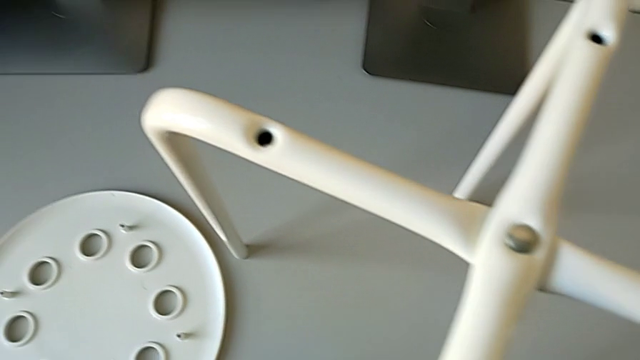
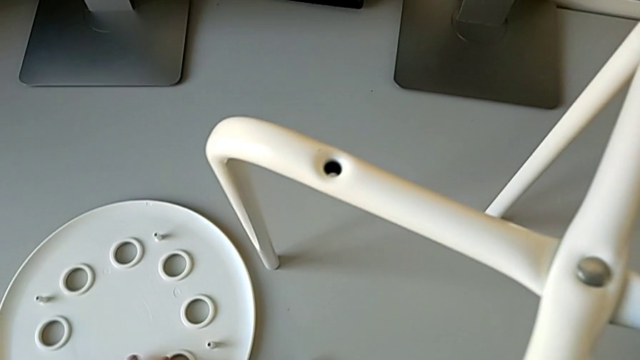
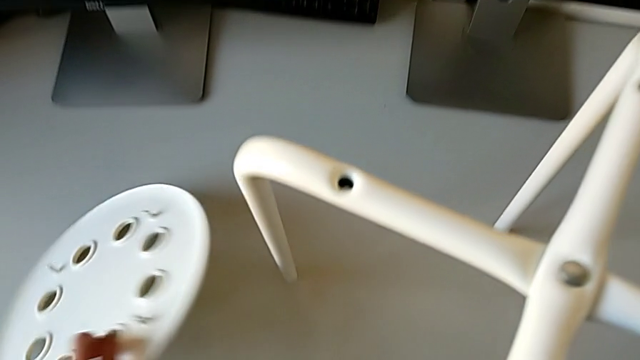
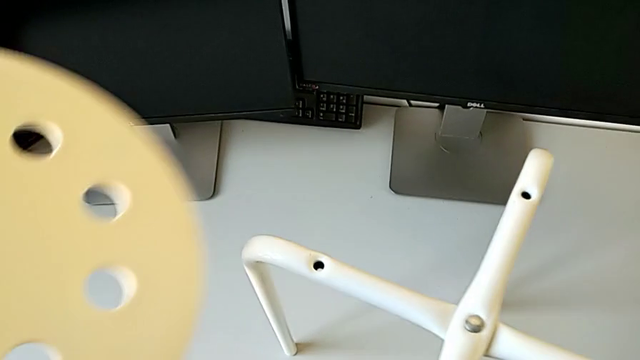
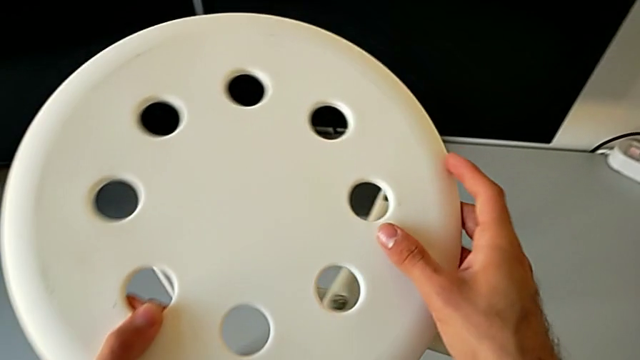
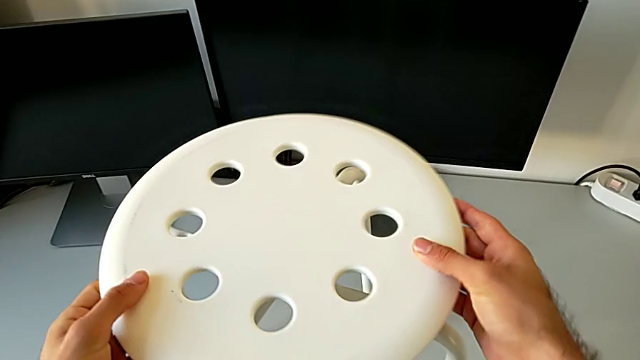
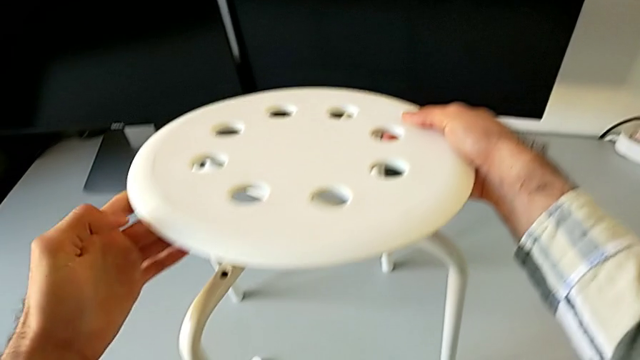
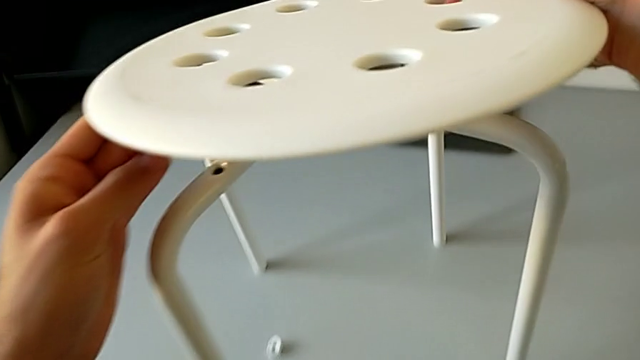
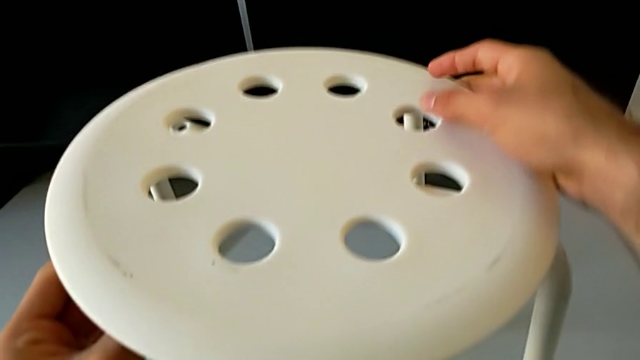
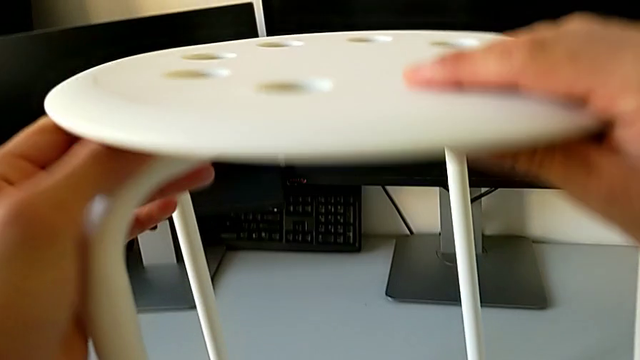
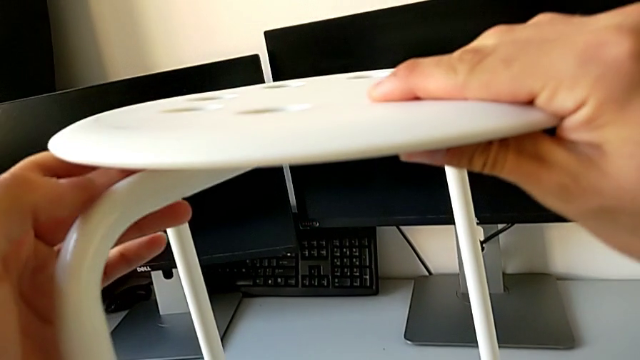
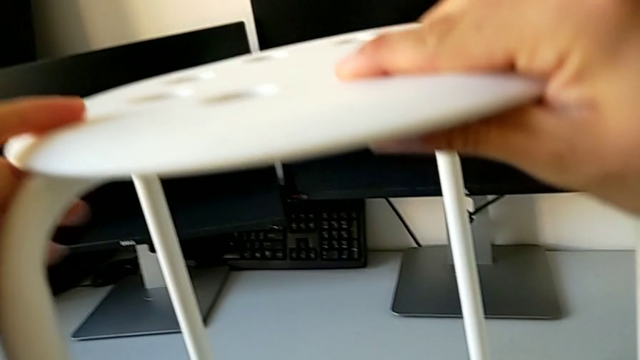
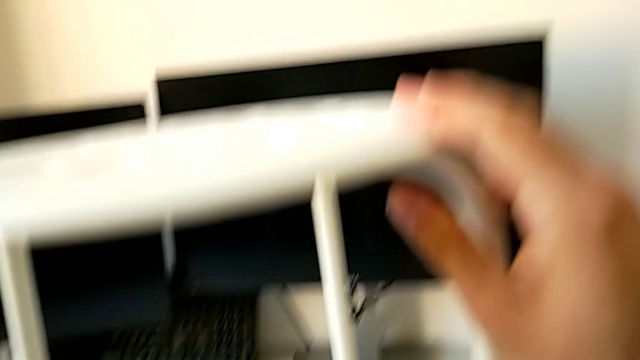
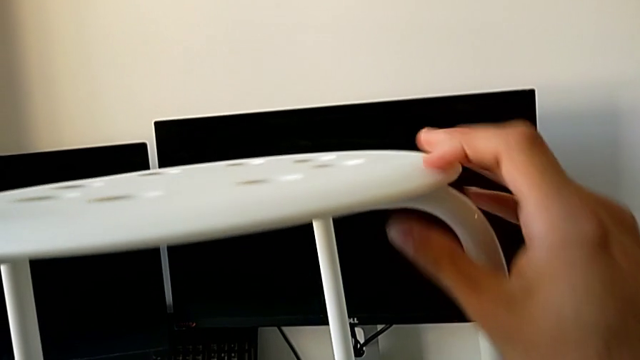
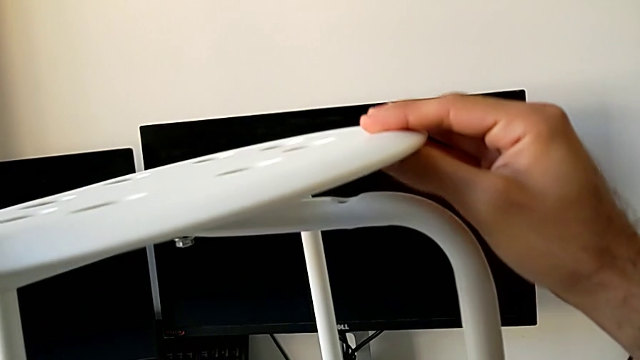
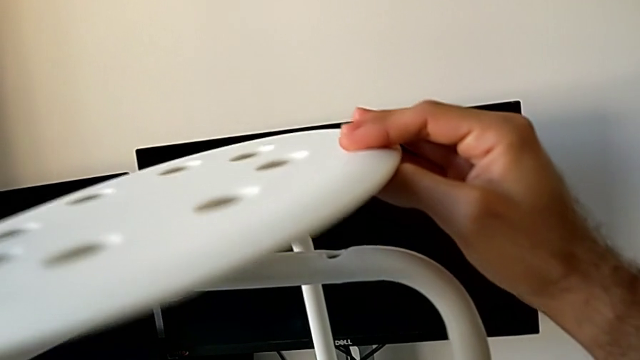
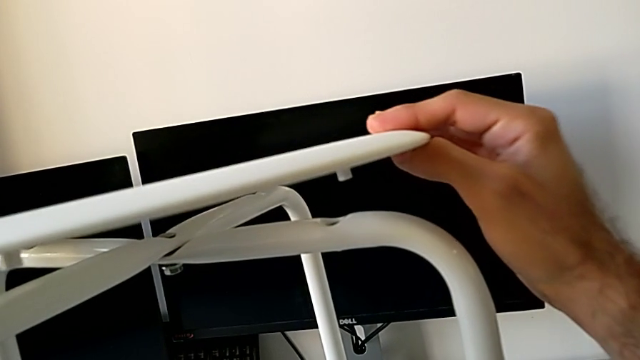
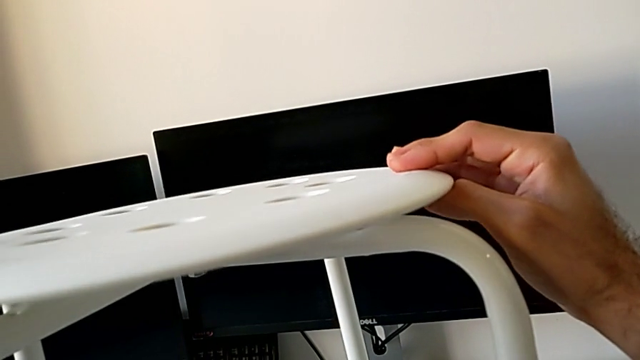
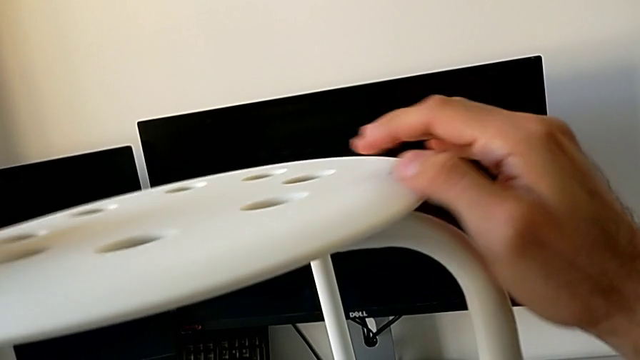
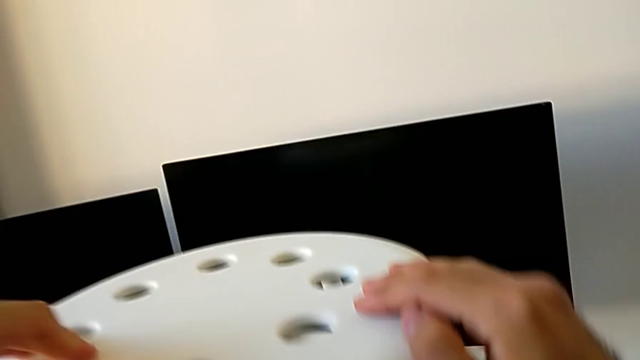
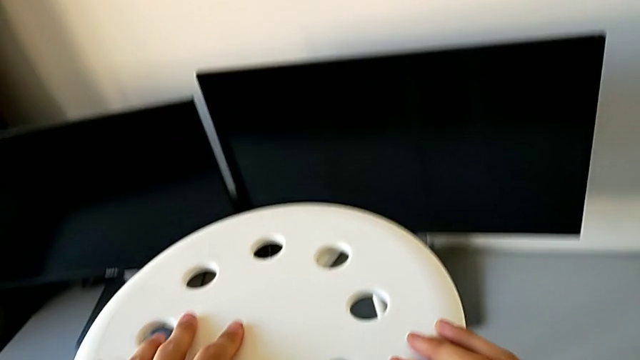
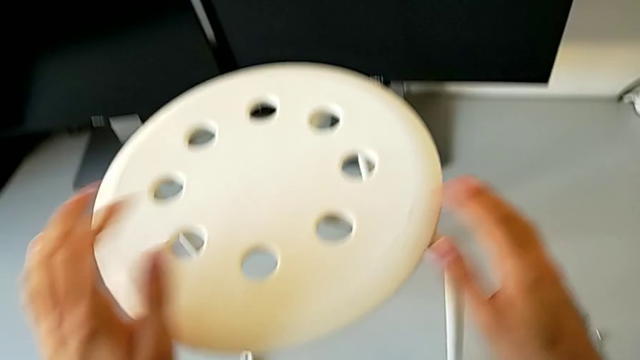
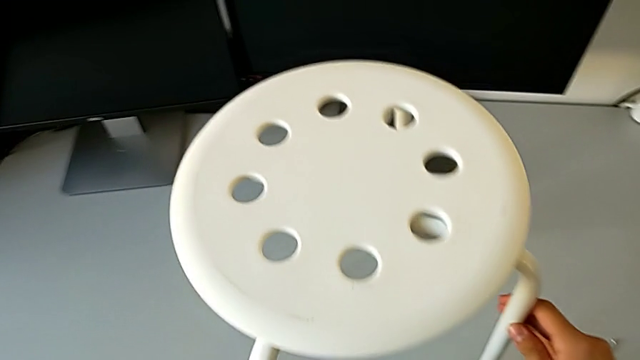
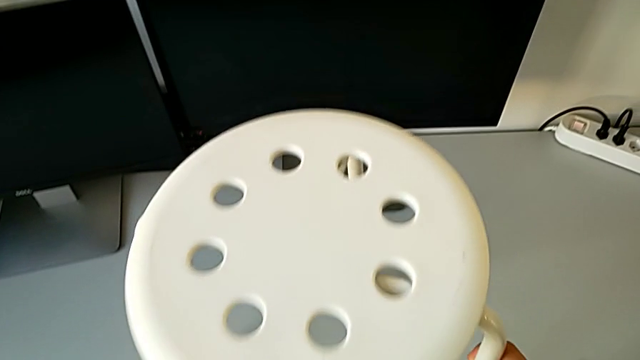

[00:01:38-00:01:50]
The camera wearer is assembling the seat with the legs. They grab the seat, align it and inspect the stool.

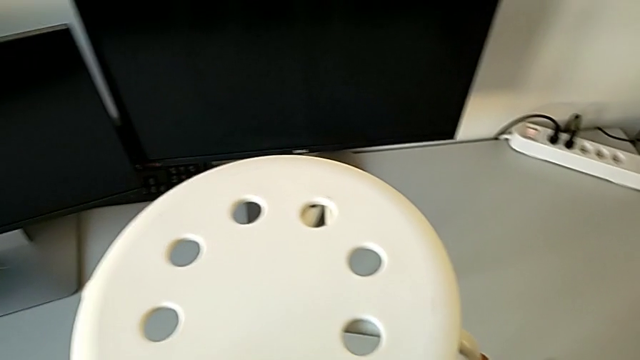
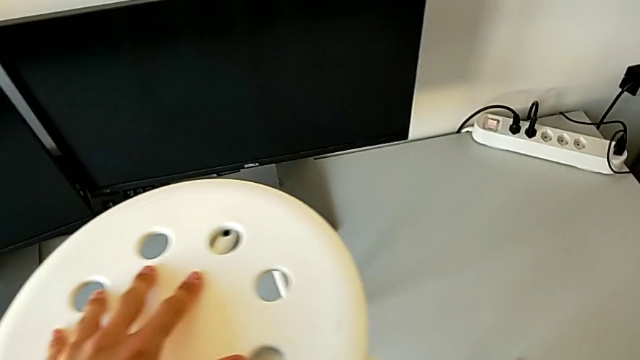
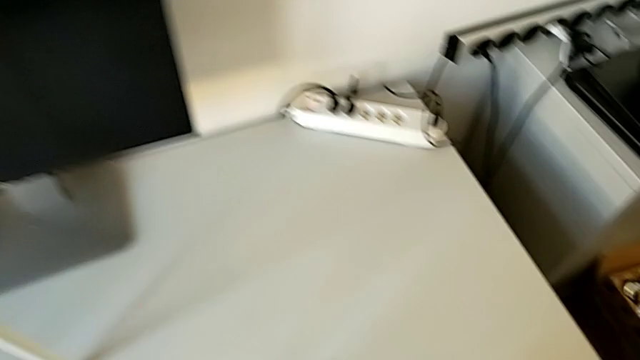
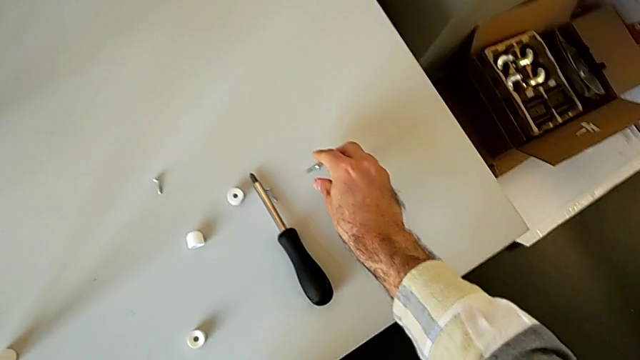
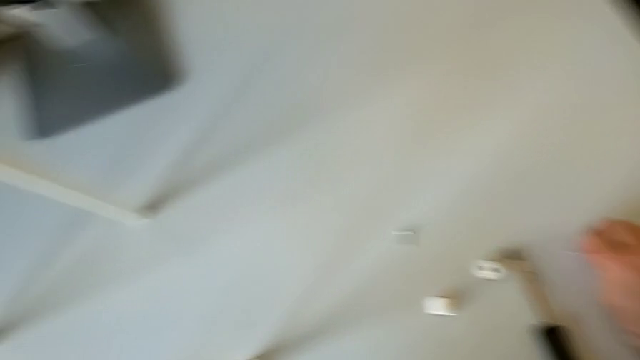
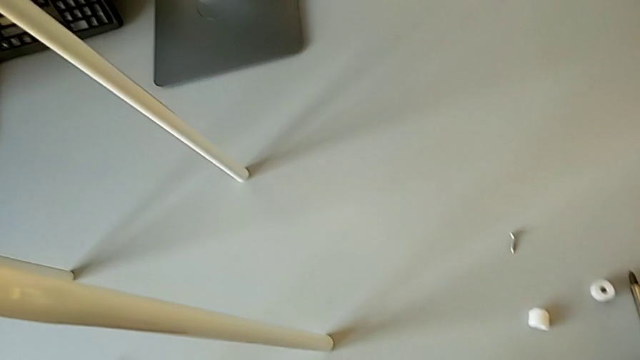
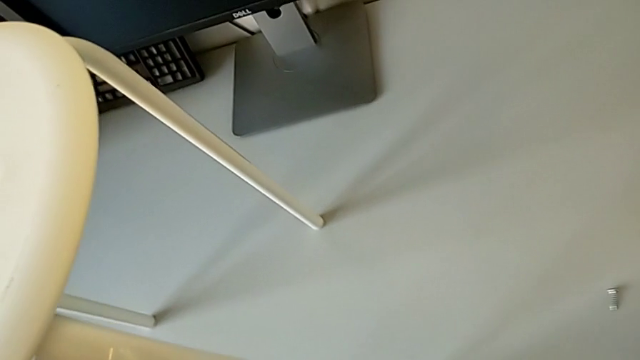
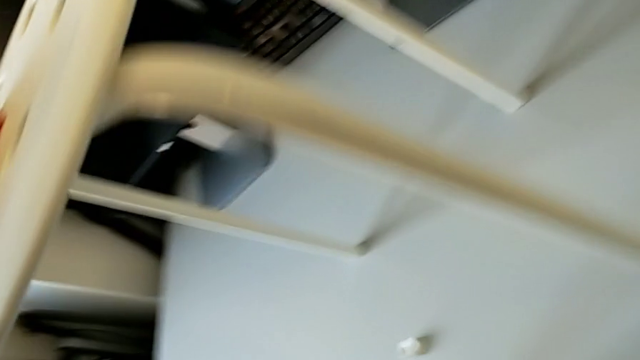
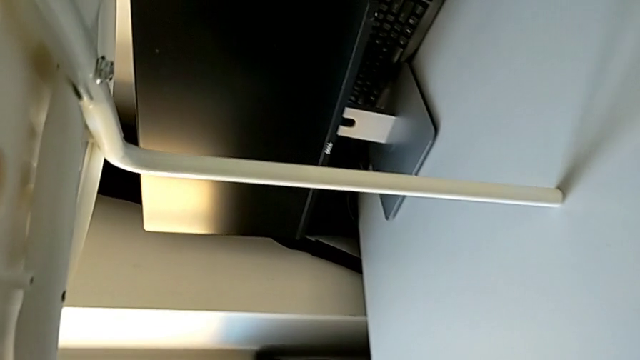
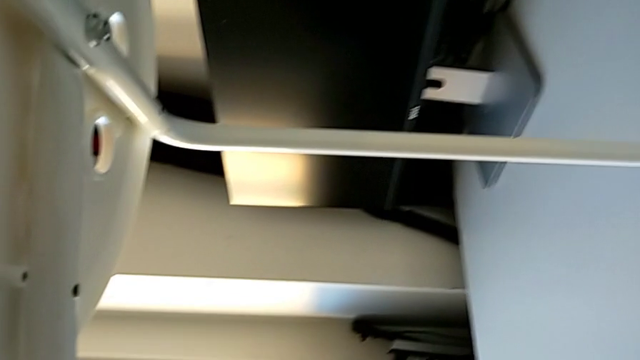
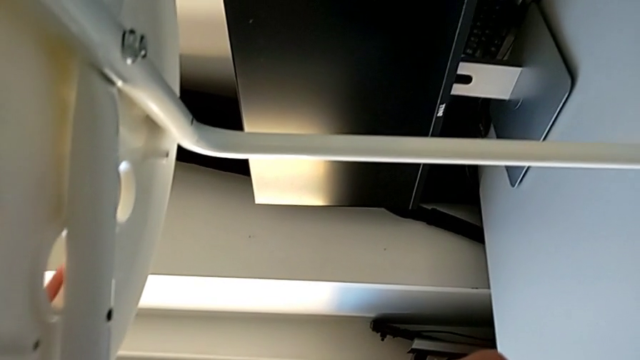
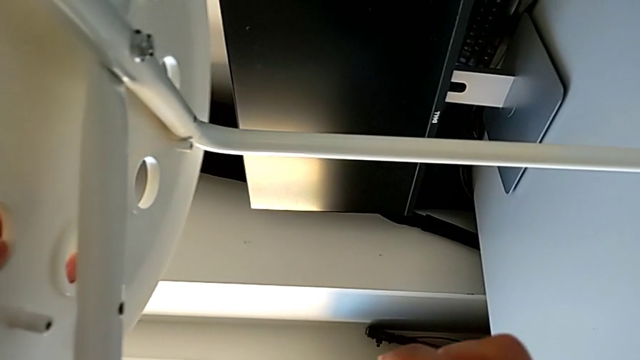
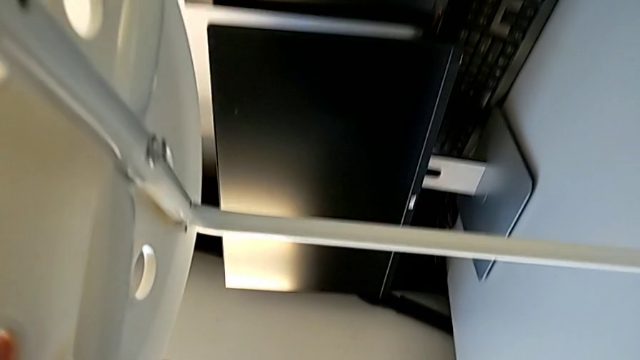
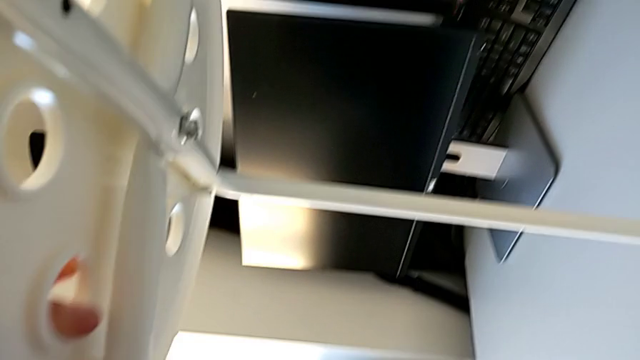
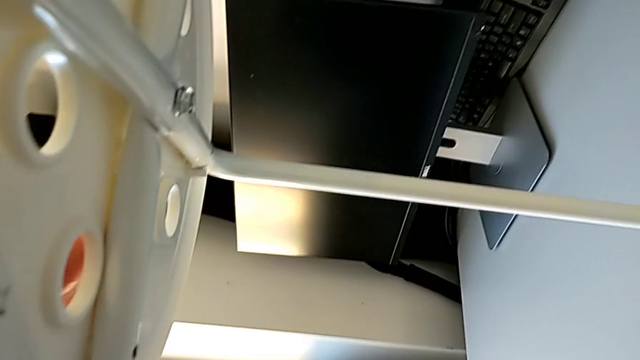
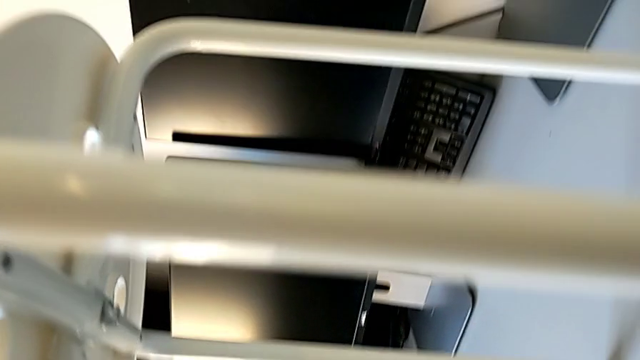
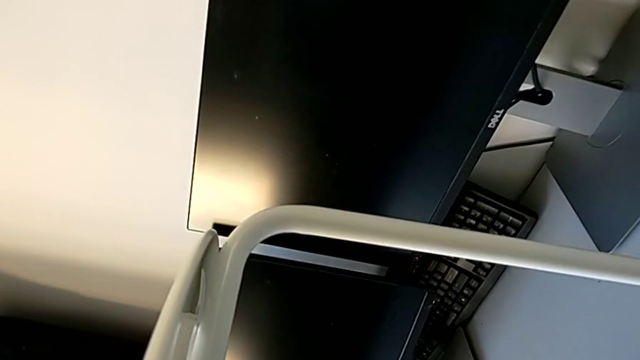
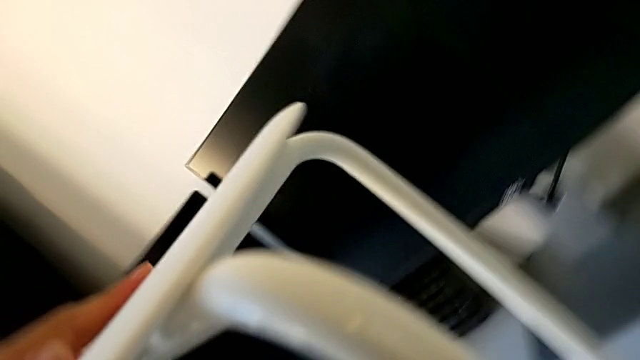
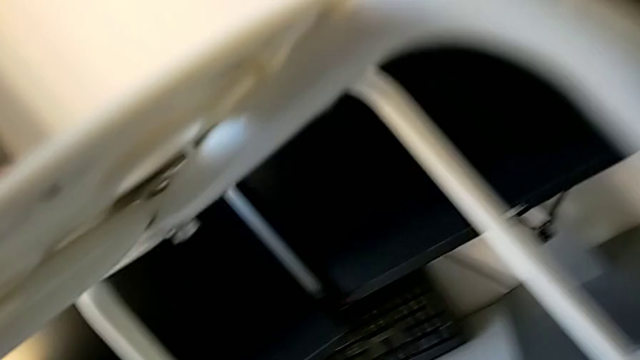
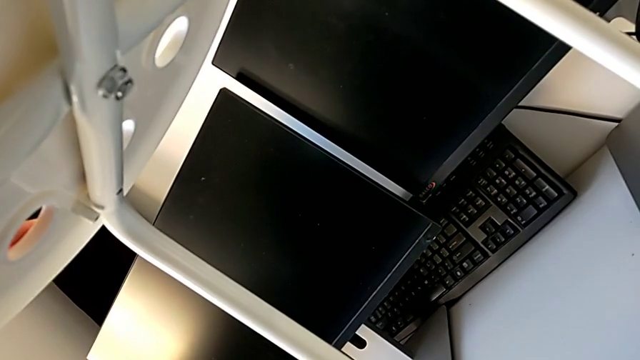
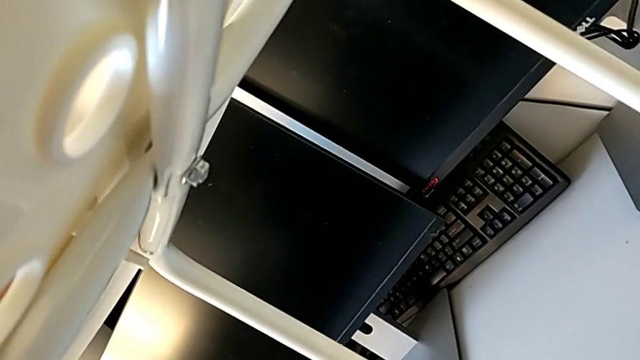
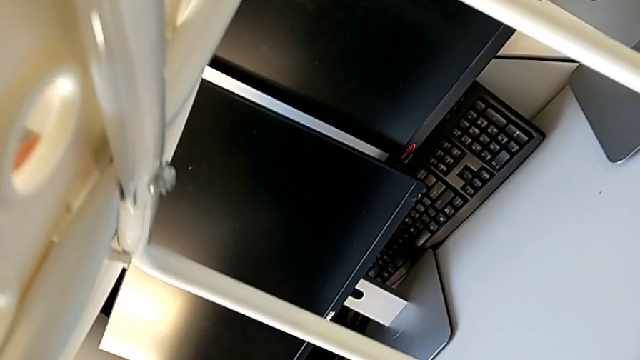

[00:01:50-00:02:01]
The camera wearer is assembling the seat with the legs. They grab the bolt, align the seat and wrongly inspect the stool.
